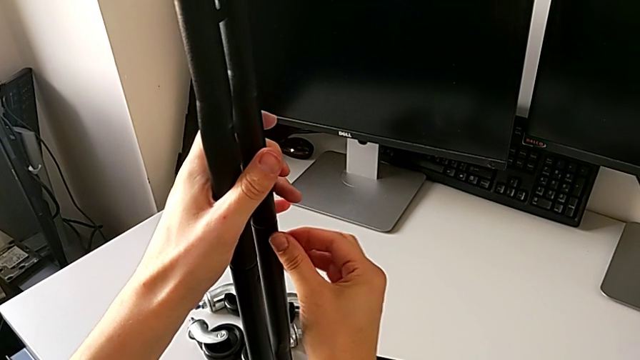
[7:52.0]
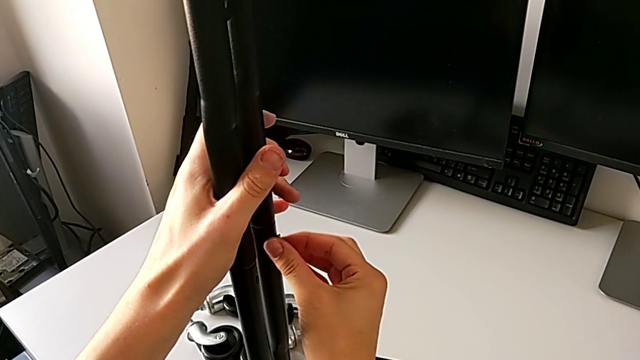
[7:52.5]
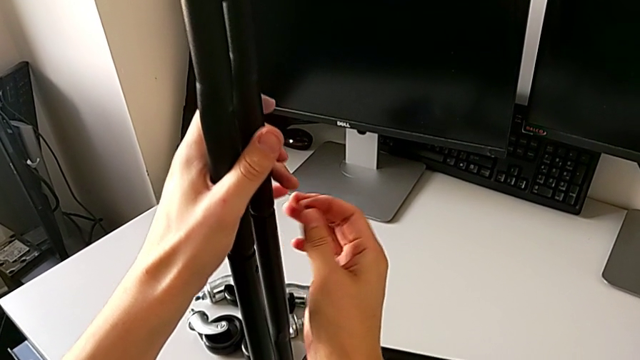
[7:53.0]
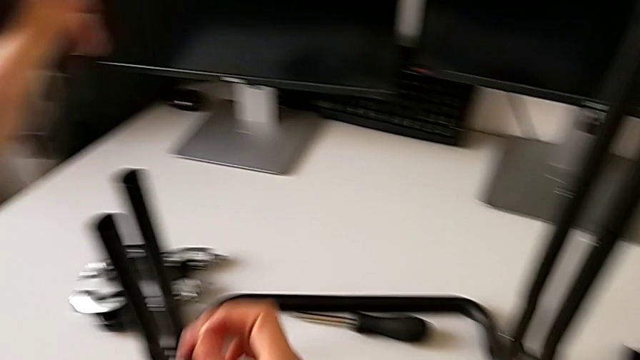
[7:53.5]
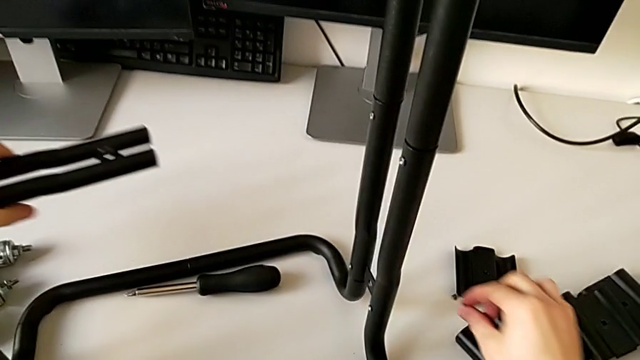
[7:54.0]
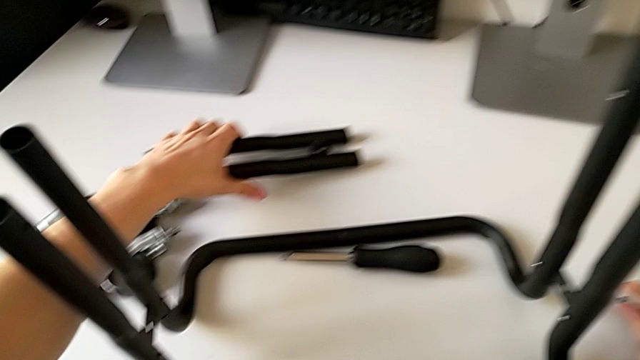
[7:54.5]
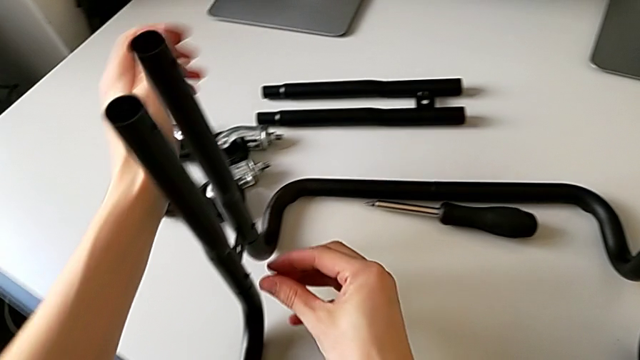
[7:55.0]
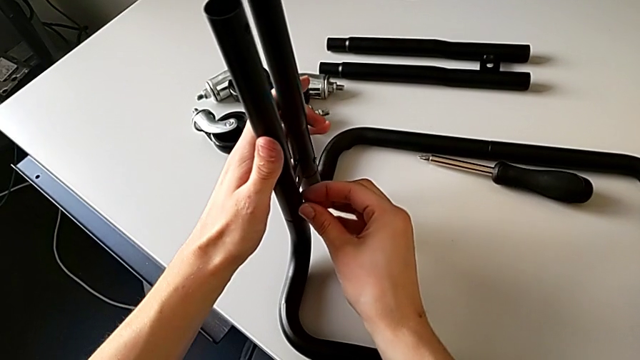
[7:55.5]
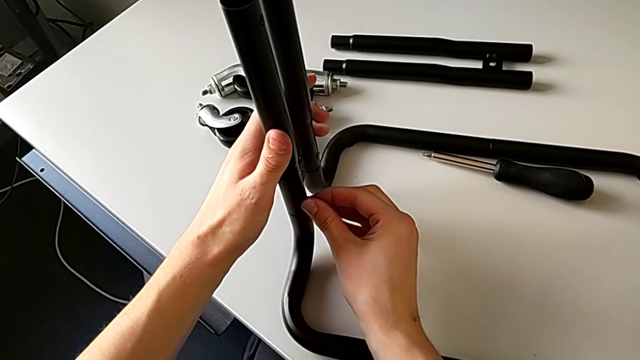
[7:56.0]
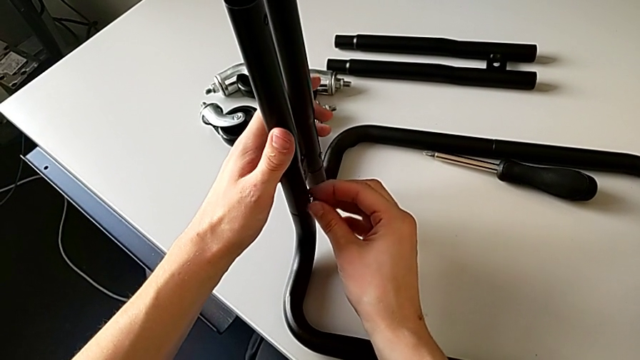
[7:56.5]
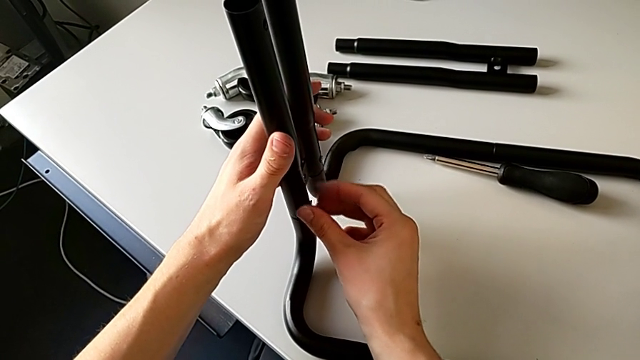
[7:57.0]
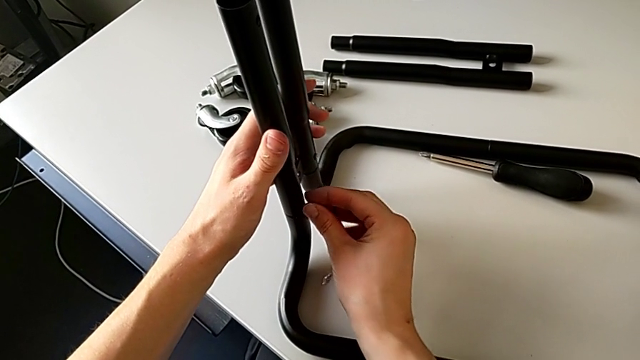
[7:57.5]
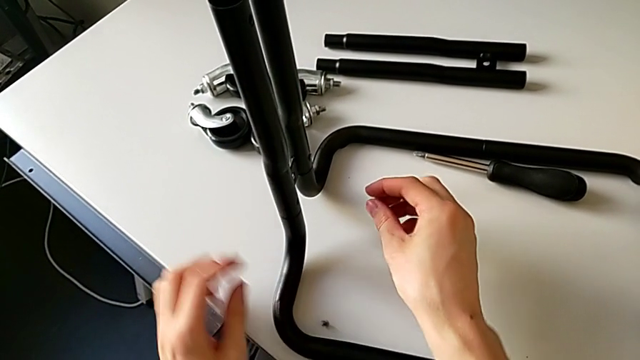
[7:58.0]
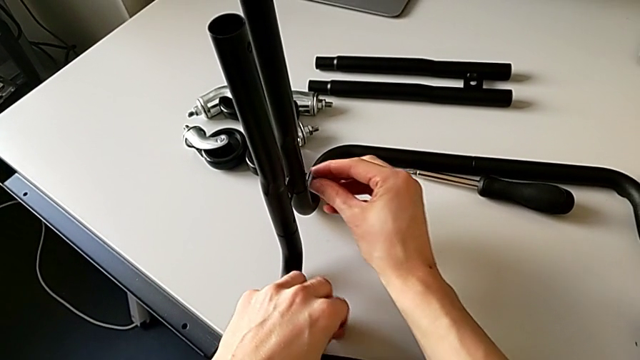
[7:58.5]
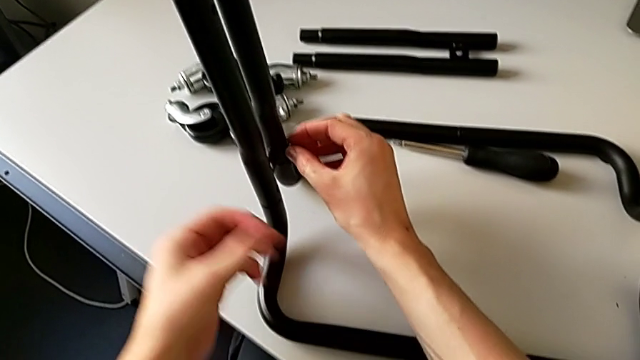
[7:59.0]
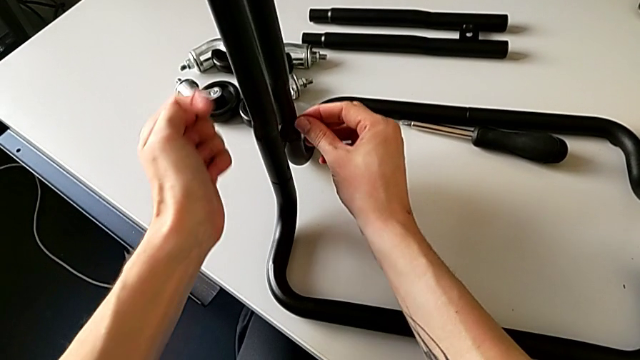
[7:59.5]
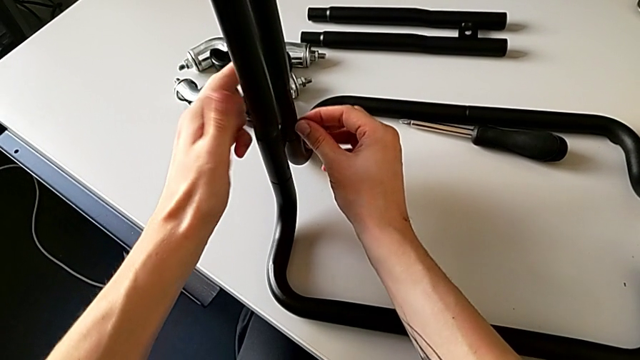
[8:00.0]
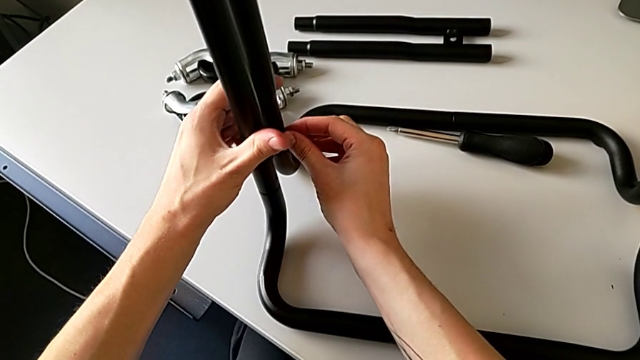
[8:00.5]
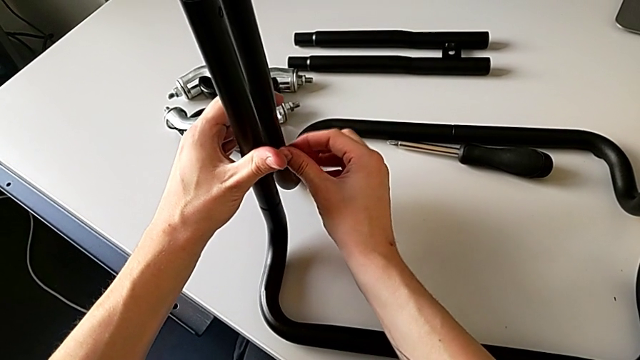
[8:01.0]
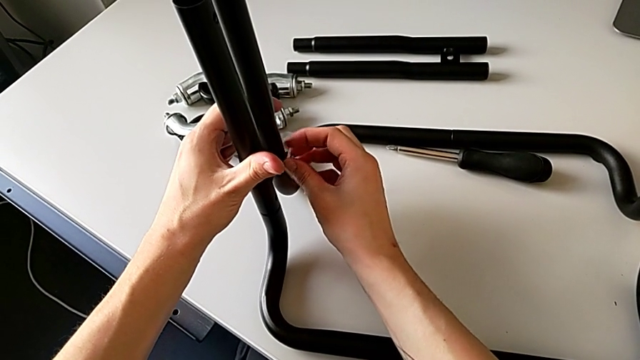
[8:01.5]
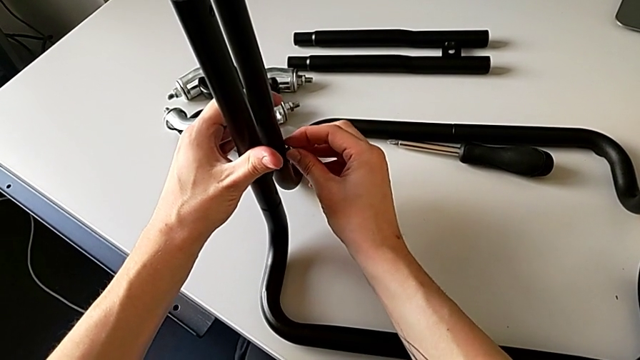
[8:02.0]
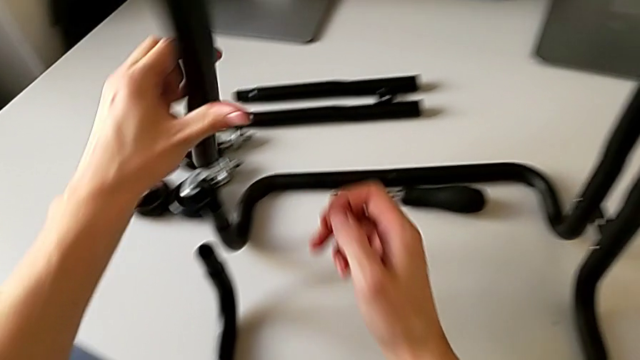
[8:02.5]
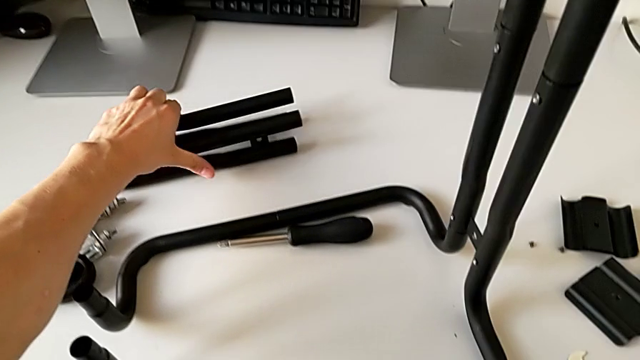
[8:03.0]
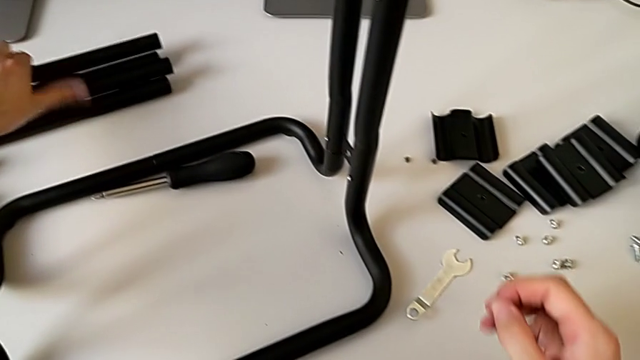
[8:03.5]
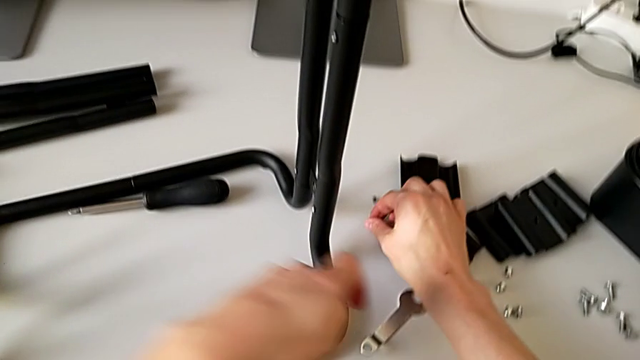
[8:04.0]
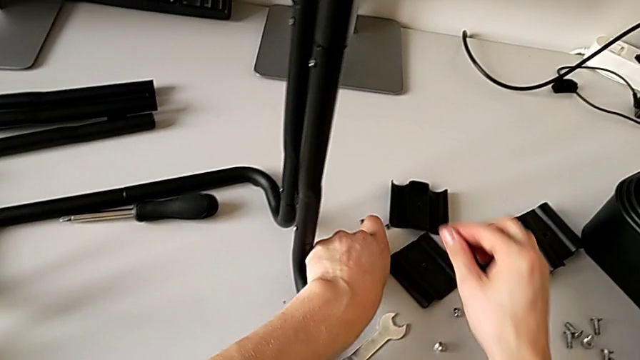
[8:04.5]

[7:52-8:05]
The camera wearer is disassembling the left side bars. They disassemble the screw with the right hand and the leg with the left hand, place the leg, unscrew the screw, wrongly drop it, grab it, unscrew it, disassemble the screw with the right hand and the leg with the left hand, place the leg and place the screw twice.

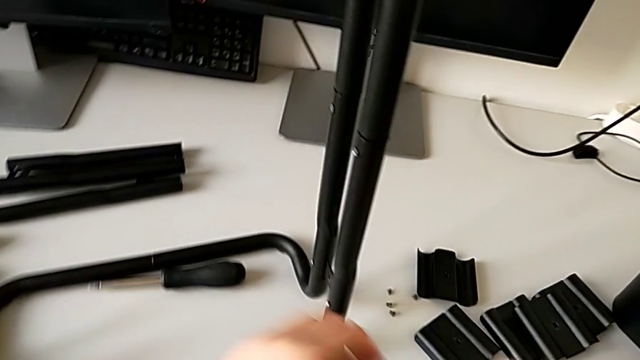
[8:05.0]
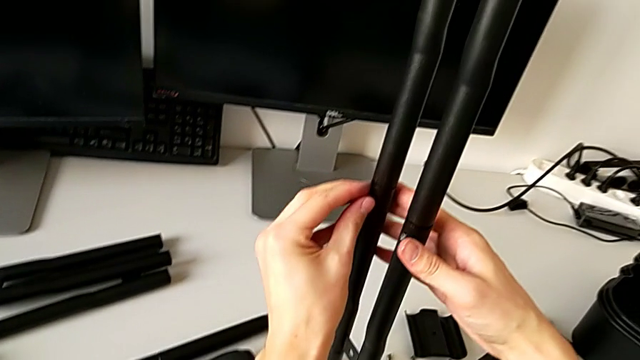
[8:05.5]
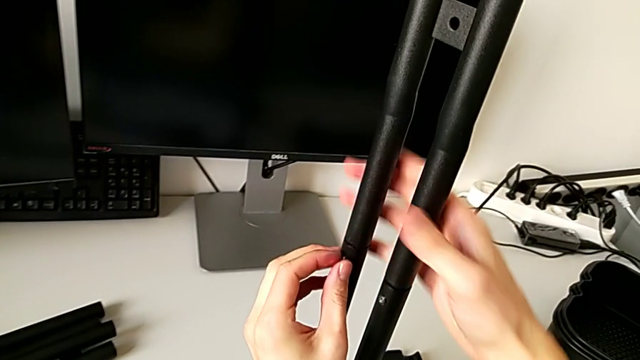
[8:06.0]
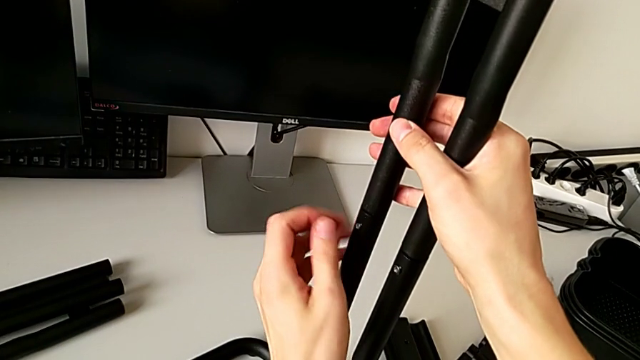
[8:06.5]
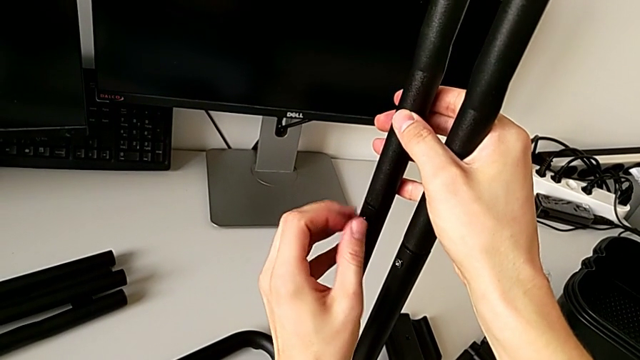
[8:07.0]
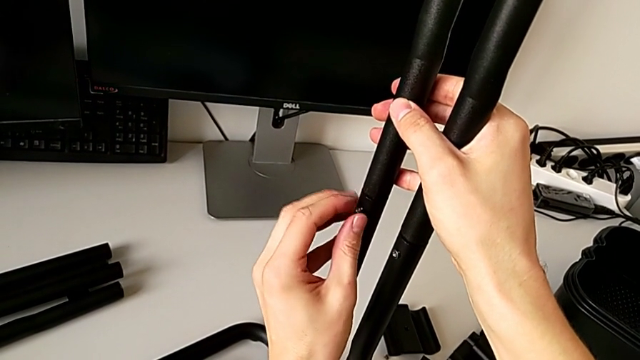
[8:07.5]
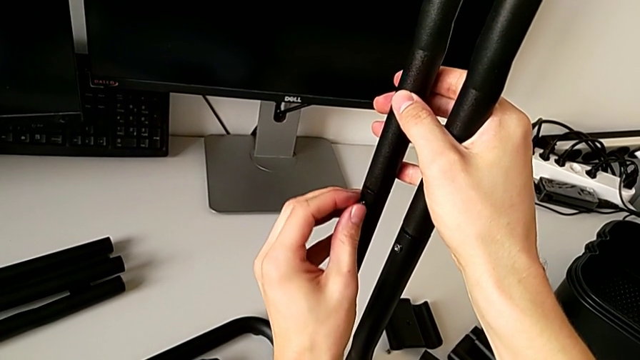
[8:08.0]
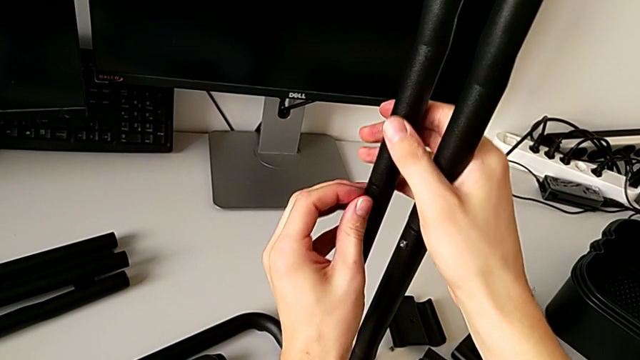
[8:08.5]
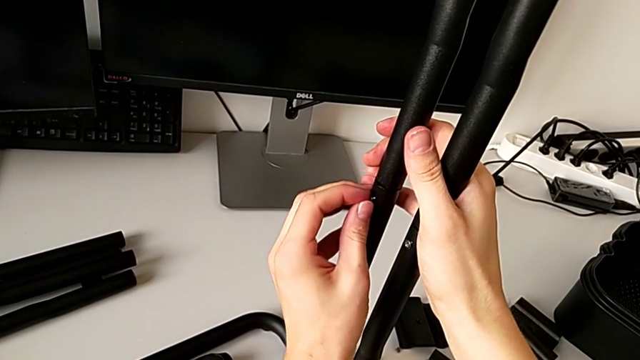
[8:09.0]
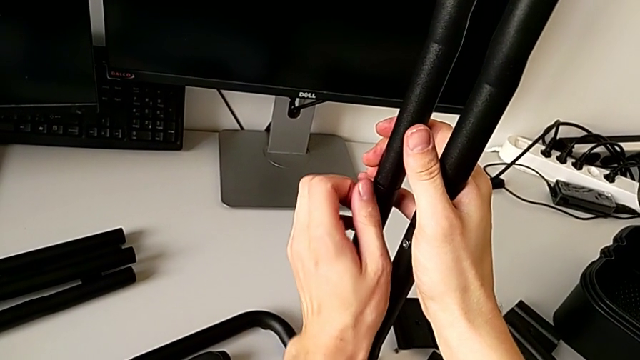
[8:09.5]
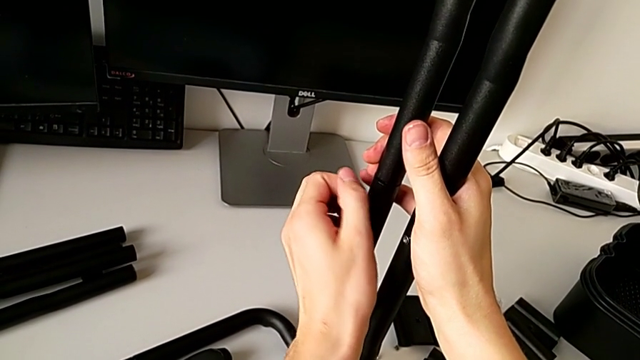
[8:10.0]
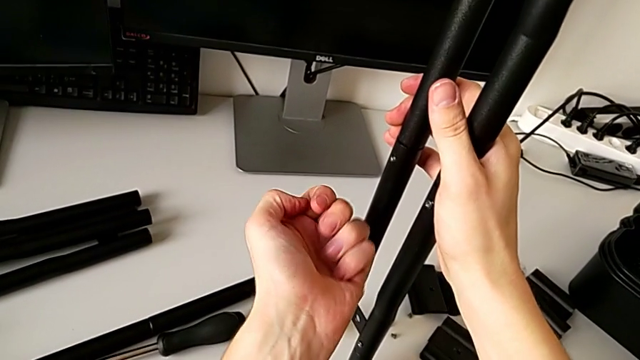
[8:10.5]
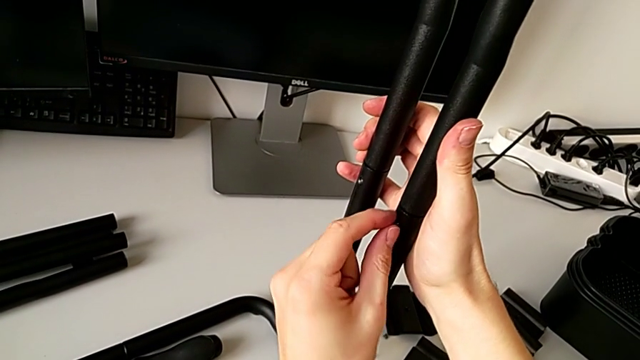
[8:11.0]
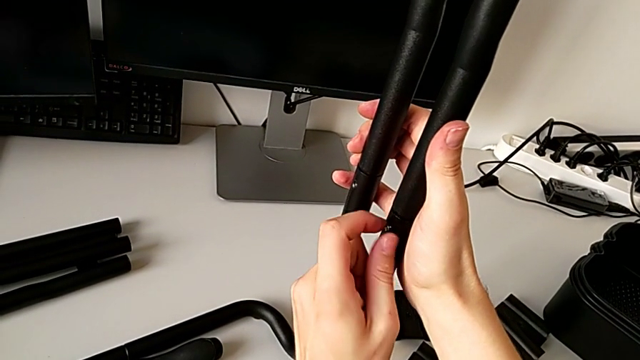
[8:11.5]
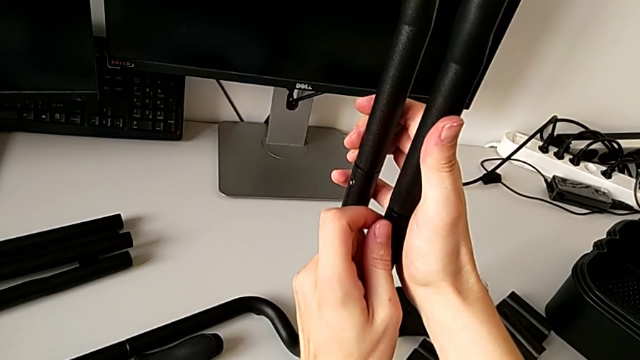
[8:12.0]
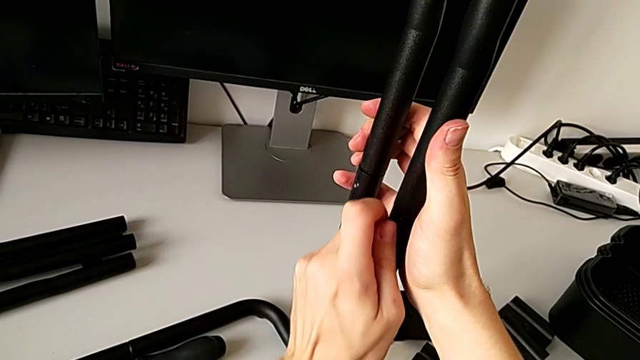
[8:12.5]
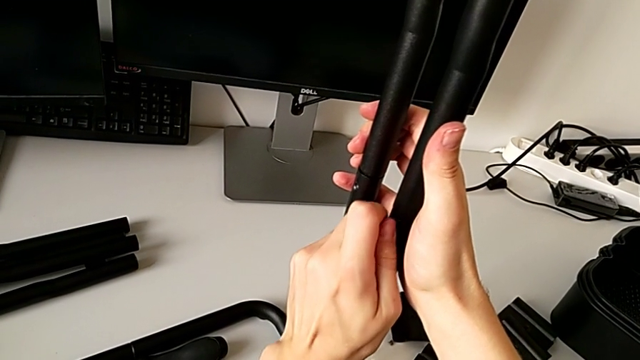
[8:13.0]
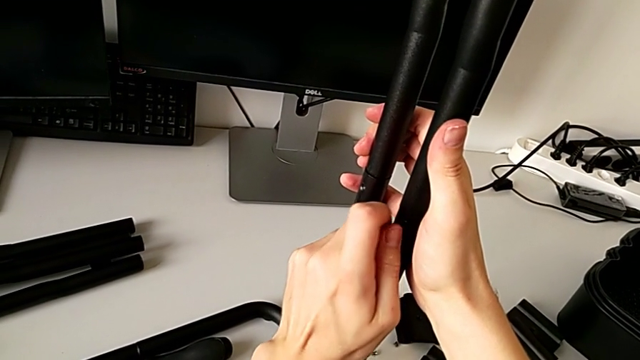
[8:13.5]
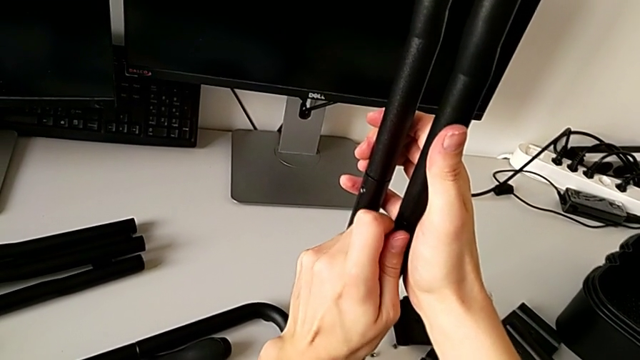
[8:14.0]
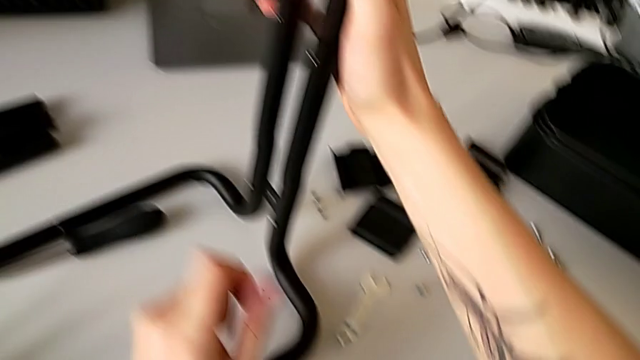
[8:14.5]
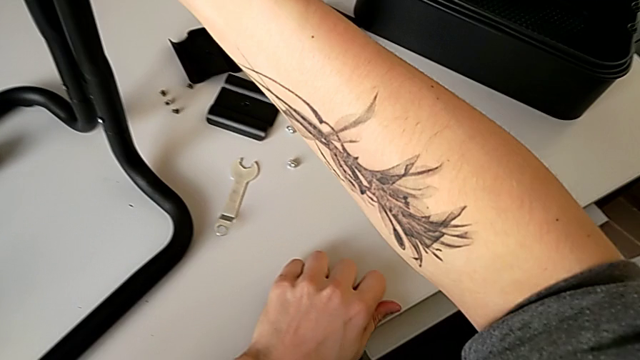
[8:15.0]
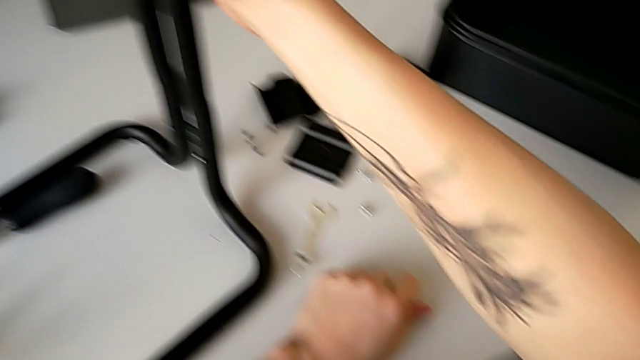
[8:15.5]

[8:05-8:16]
The camera wearer is disassembling the right side bars. They unscrew the screw, disassemble it, unscrew the screw, wrongly drop it, grab it with the left hand and disassemble the leg with the right hand.
